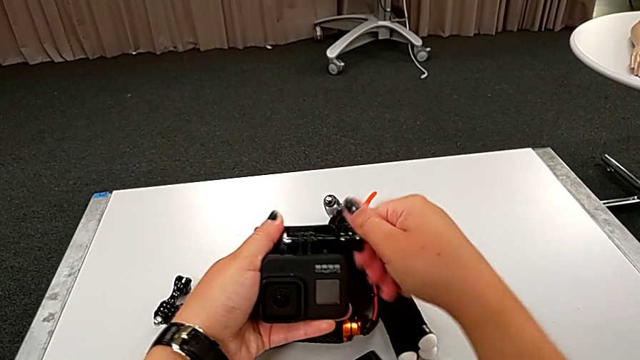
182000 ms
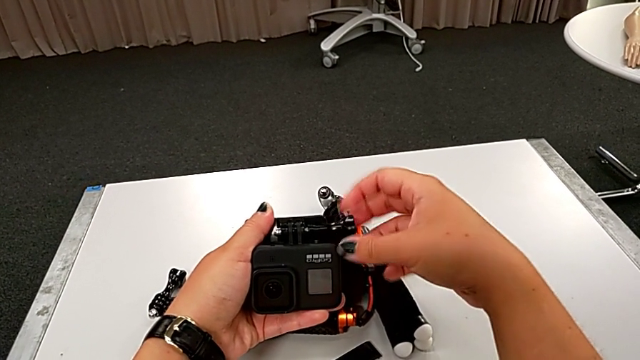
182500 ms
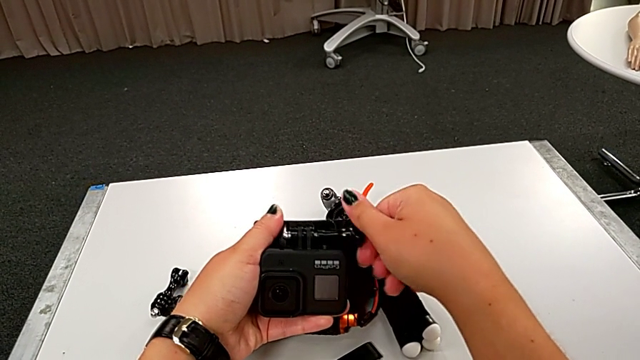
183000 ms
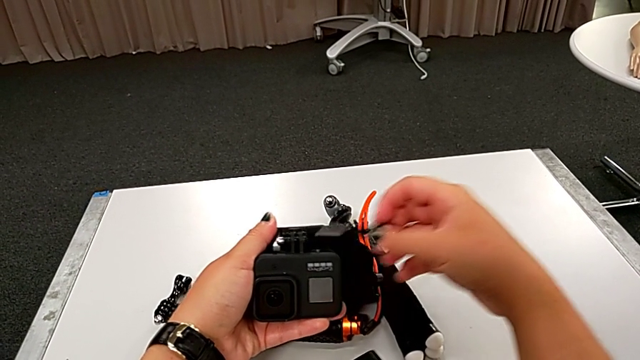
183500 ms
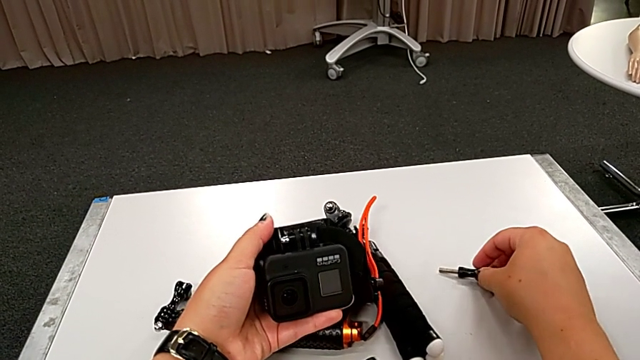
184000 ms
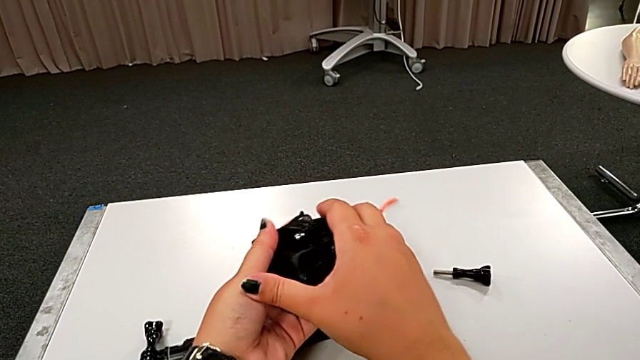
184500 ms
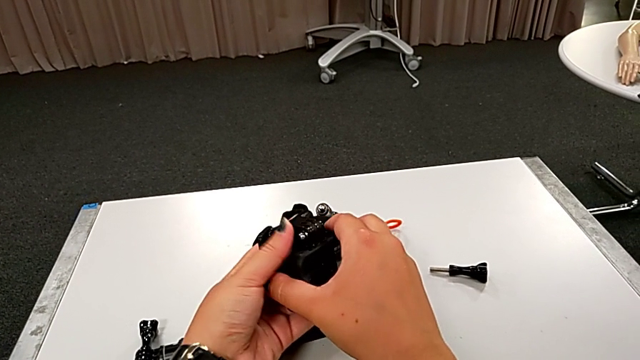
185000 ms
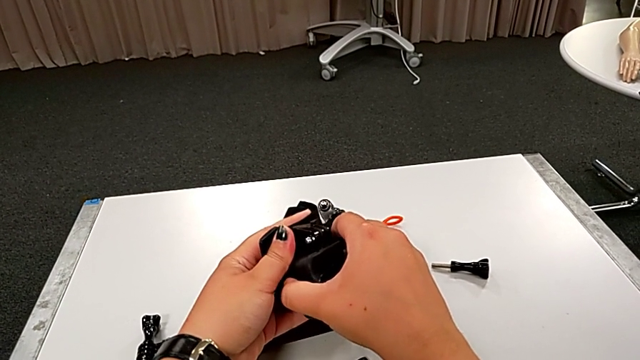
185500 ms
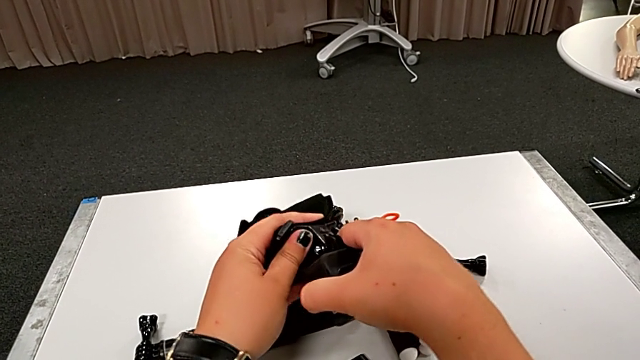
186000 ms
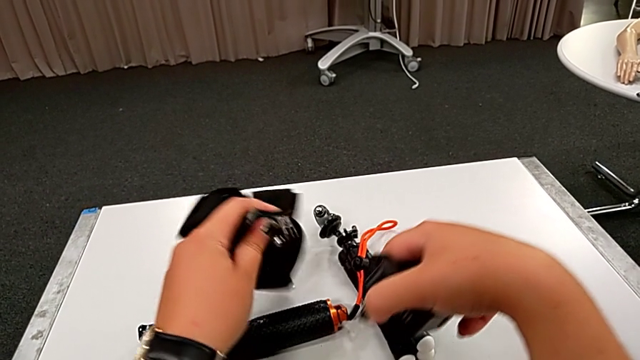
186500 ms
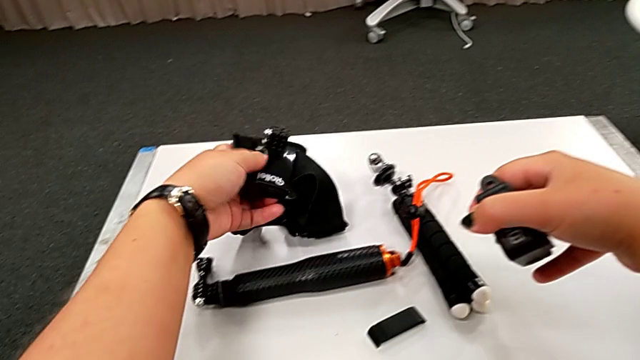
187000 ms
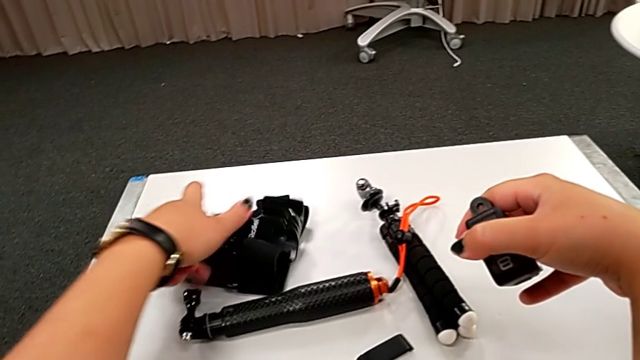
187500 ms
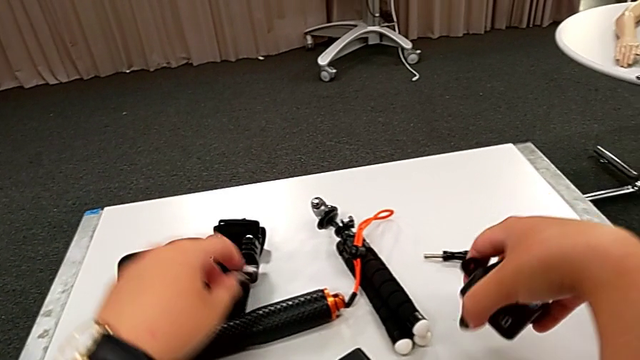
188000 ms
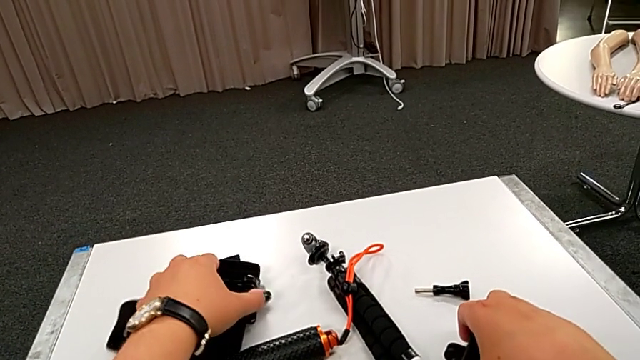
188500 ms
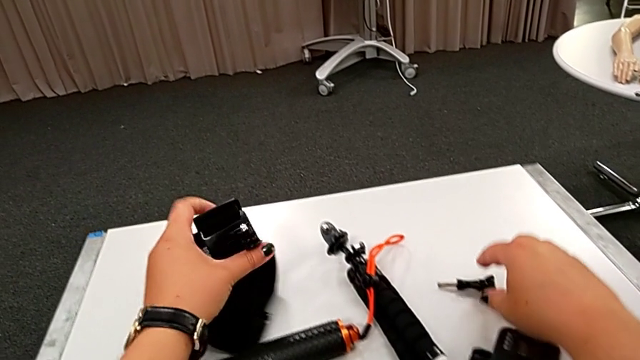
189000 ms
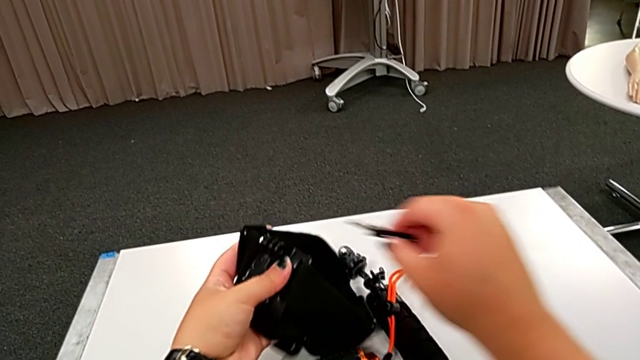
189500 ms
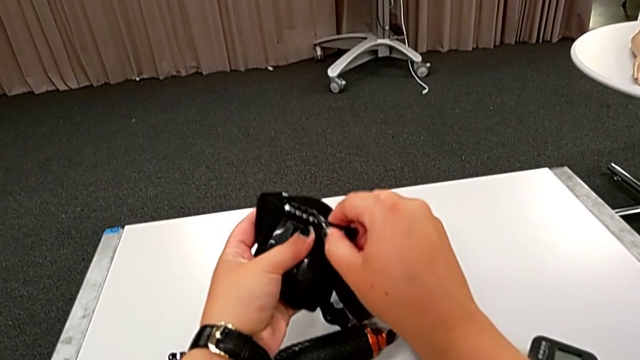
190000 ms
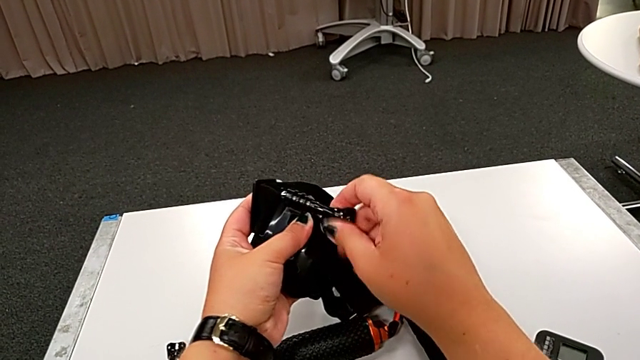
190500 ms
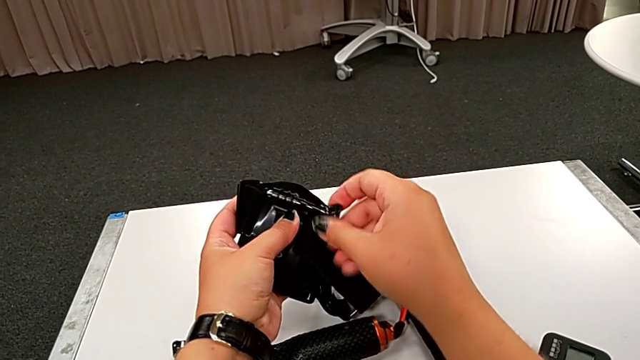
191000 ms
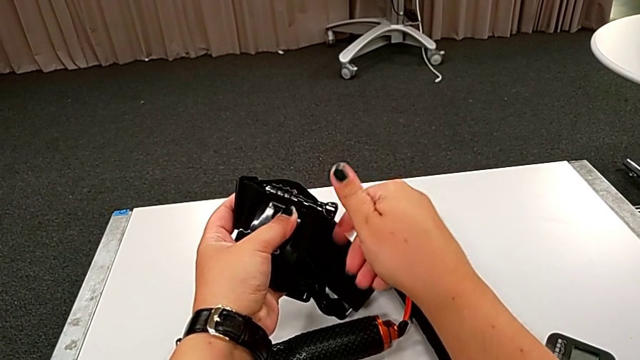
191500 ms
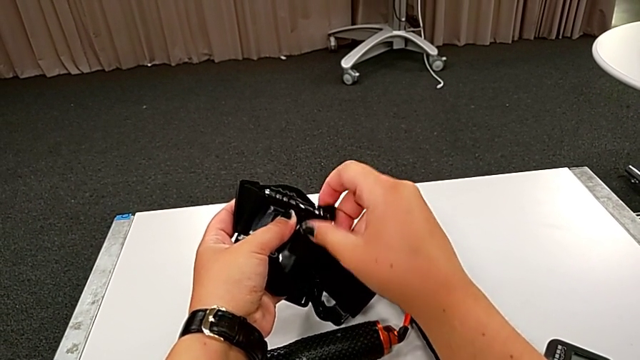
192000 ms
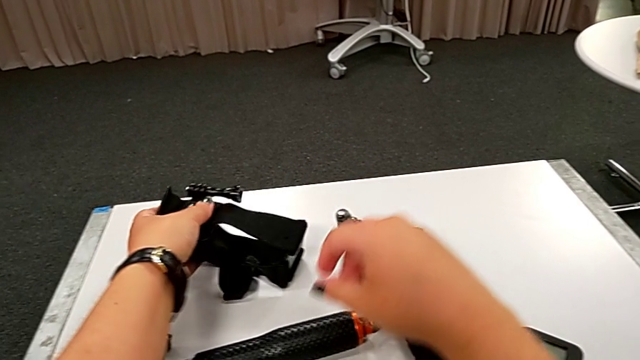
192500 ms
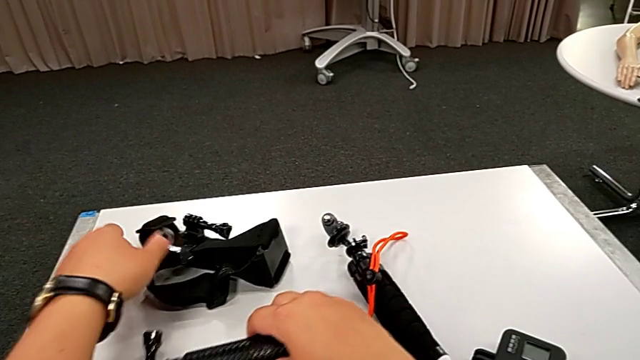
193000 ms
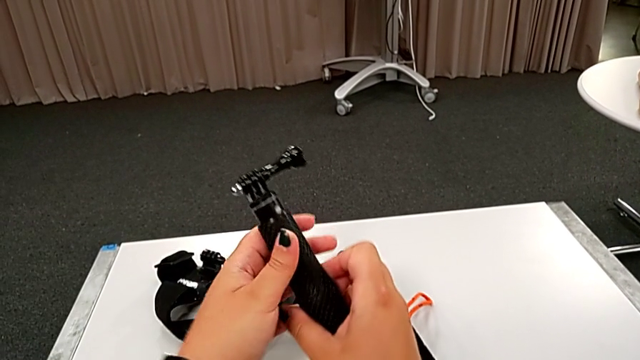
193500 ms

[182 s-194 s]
The camera wearer is disassembling the GoPro from the strap. They unscrew the black strap, withdraw the black GoPro and assemble the black strap.

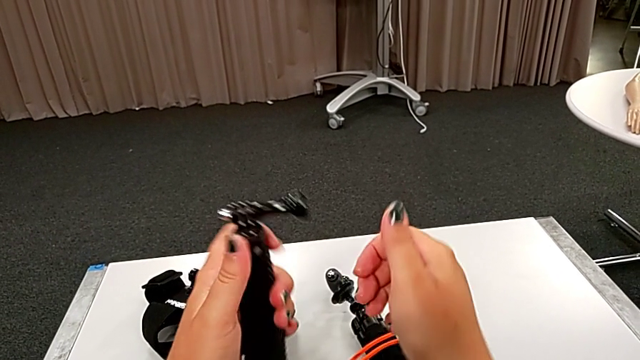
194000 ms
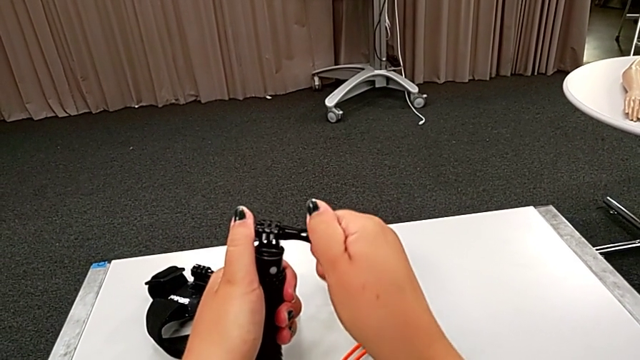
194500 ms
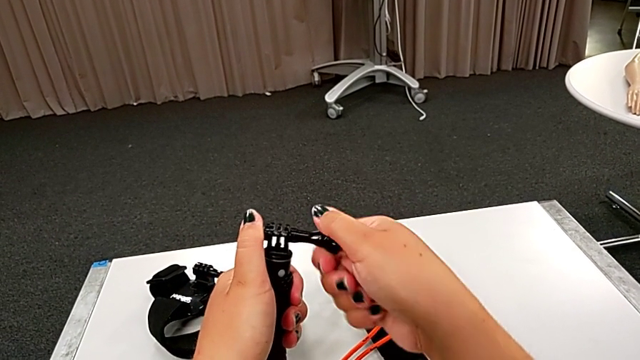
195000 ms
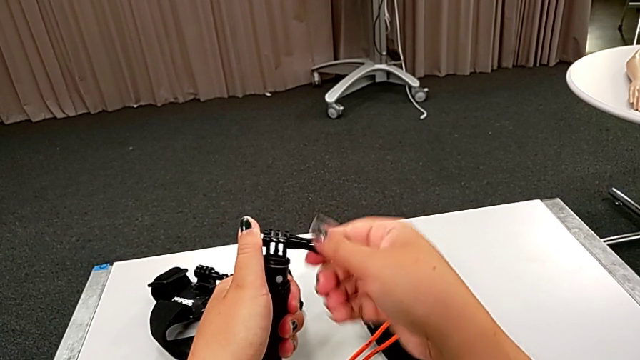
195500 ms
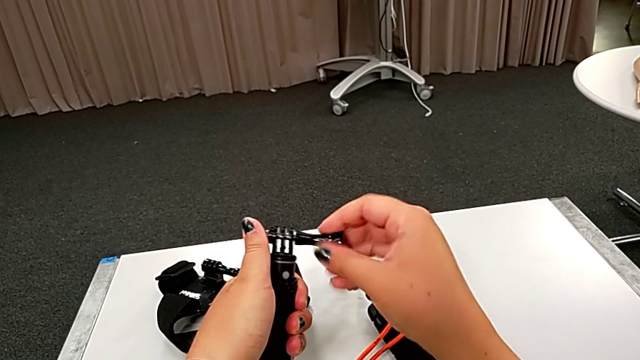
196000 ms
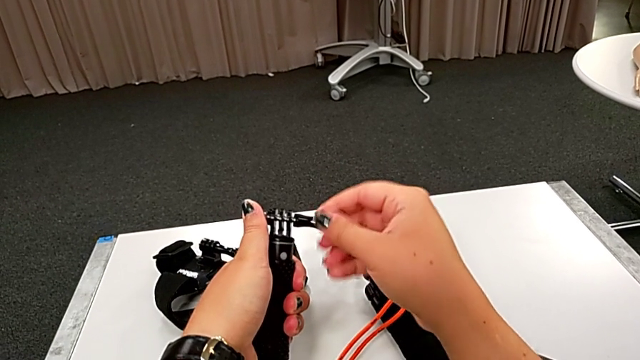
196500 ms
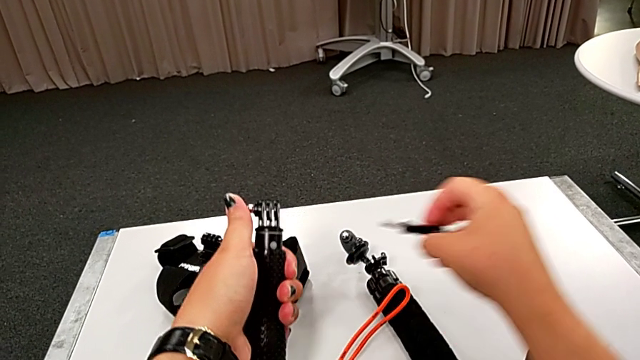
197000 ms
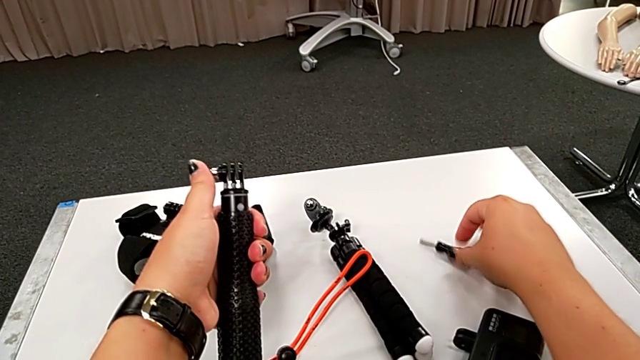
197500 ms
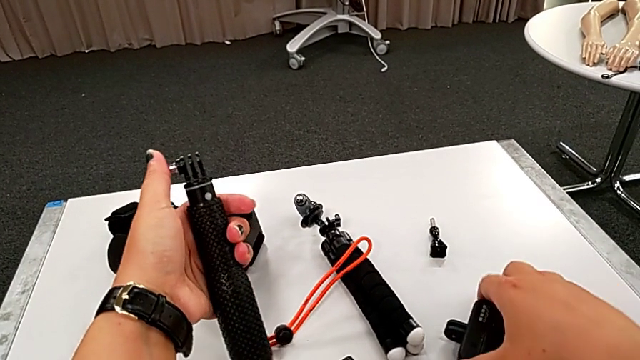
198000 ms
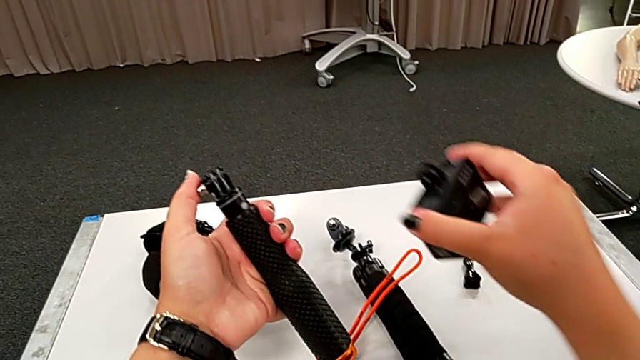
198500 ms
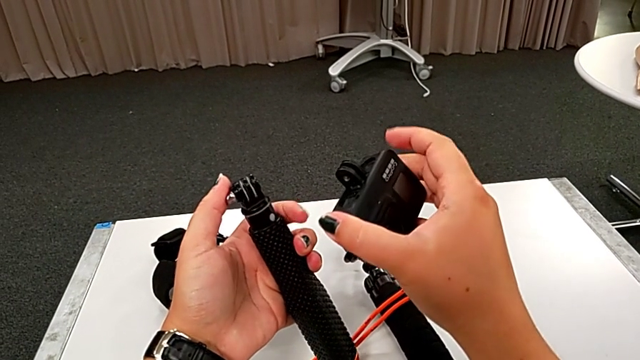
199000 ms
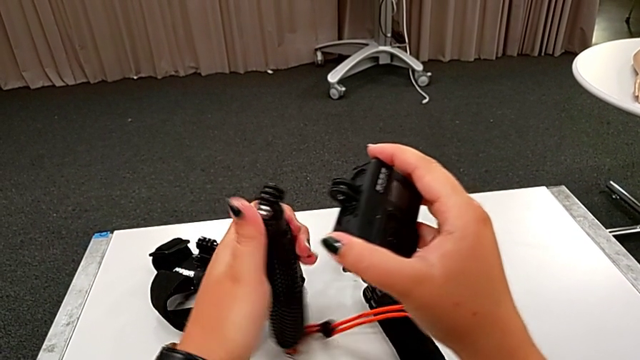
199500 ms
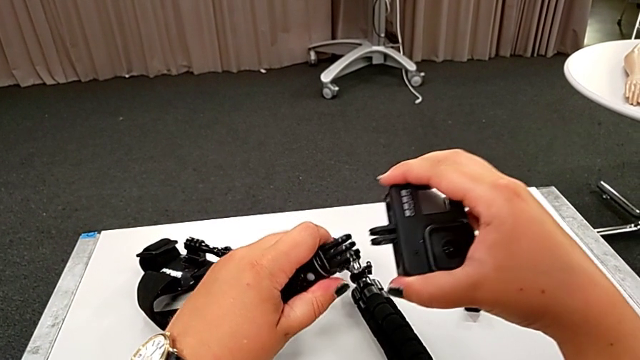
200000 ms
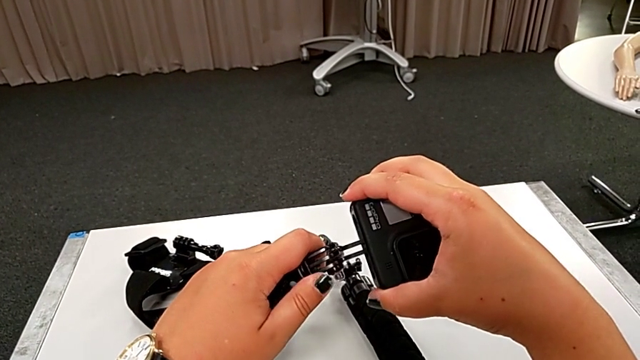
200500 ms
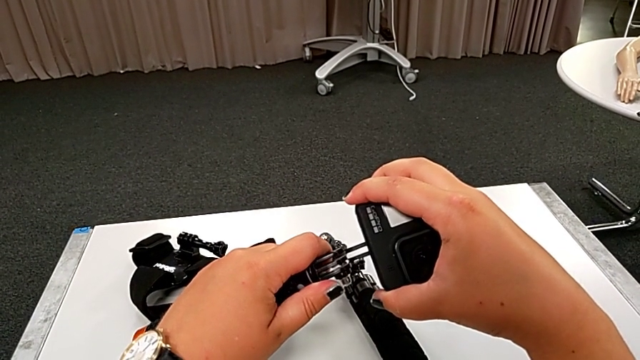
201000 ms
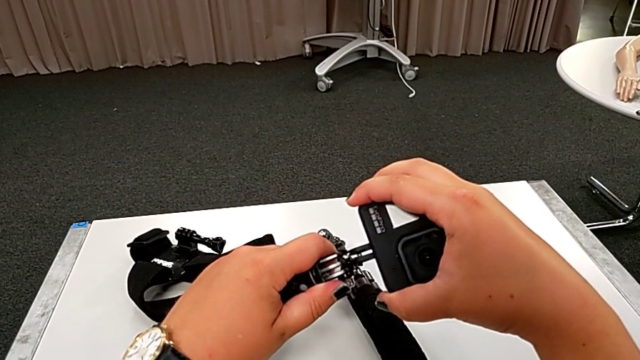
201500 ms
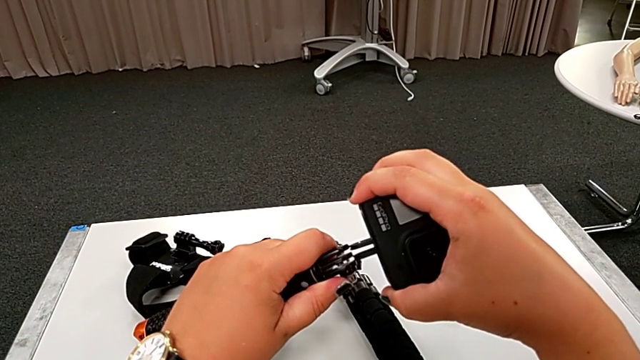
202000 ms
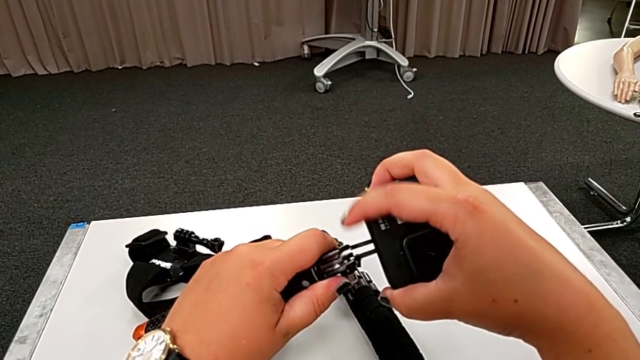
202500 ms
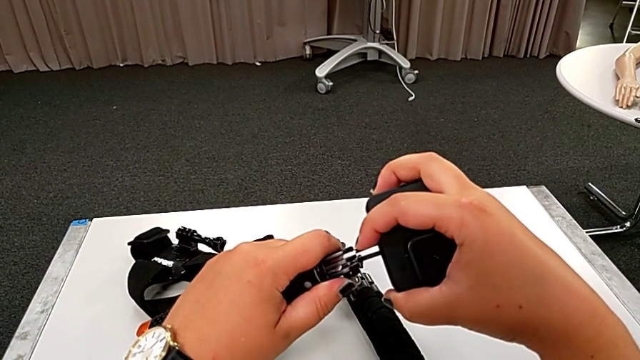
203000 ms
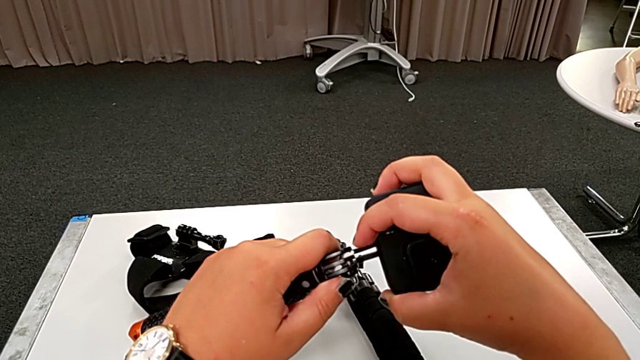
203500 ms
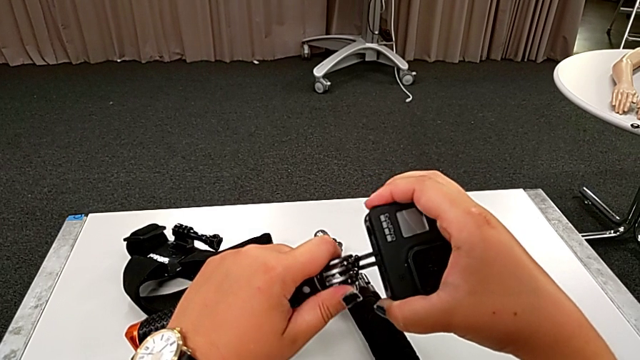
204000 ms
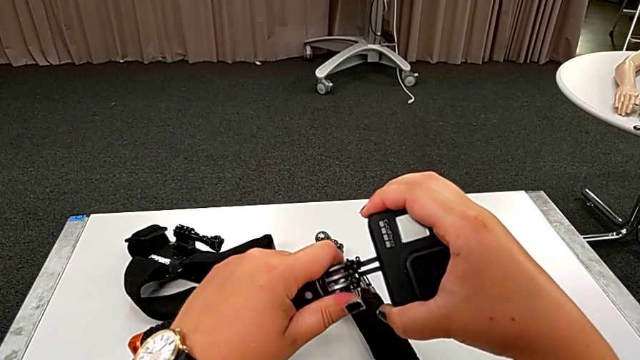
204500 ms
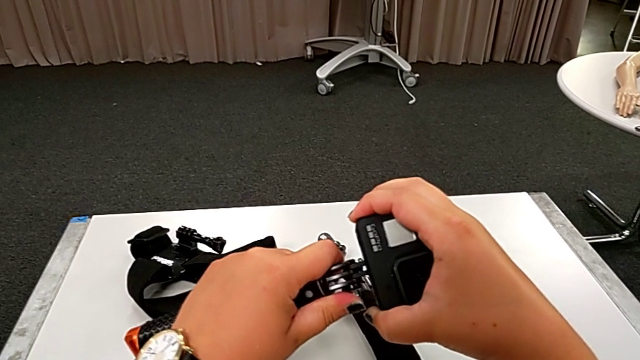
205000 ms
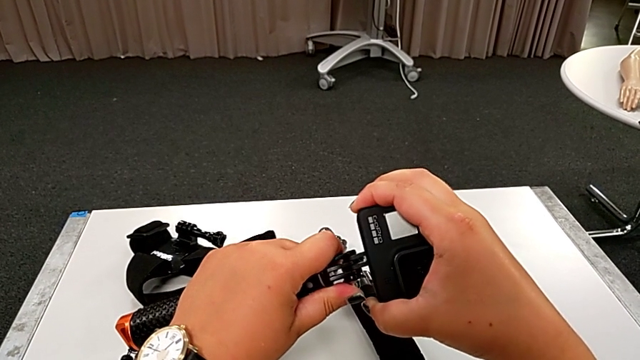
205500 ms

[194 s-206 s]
The camera wearer is assembling the GoPro to the handheld grip. They unscrew the black handheld grip and assemble the black GoPro.
